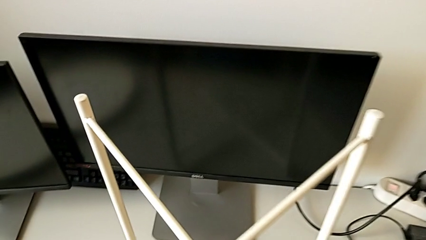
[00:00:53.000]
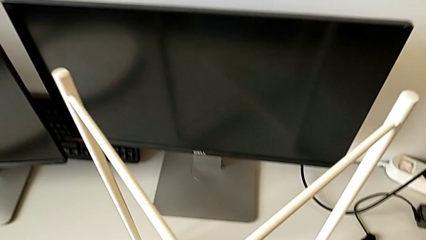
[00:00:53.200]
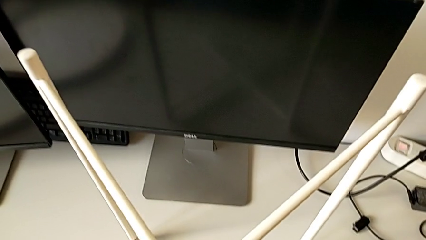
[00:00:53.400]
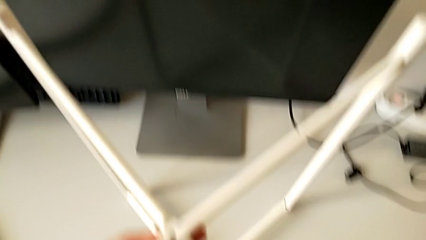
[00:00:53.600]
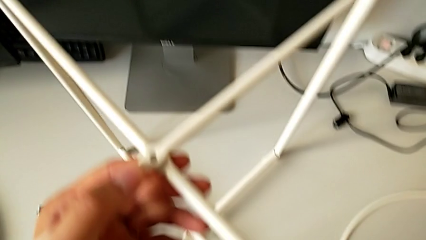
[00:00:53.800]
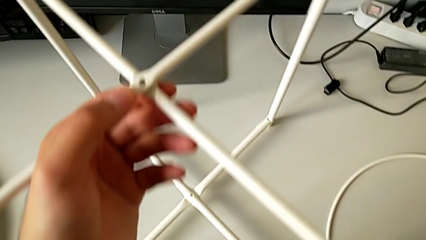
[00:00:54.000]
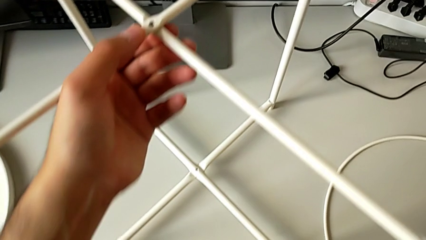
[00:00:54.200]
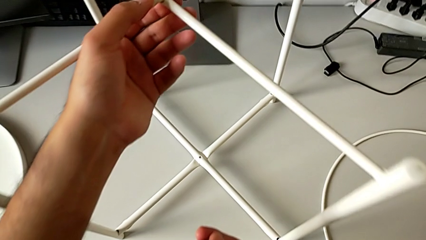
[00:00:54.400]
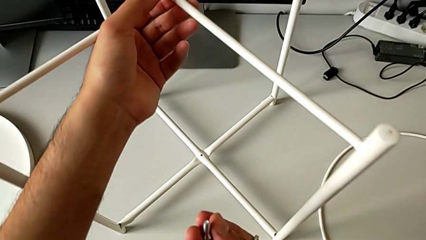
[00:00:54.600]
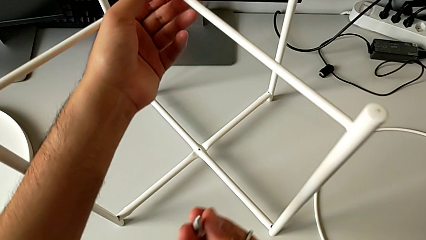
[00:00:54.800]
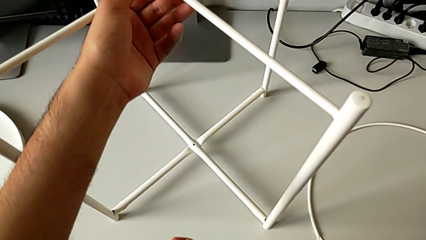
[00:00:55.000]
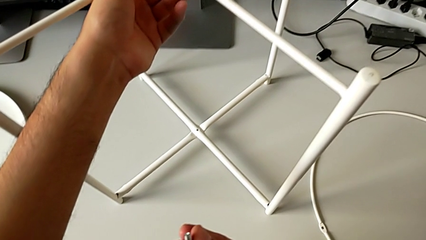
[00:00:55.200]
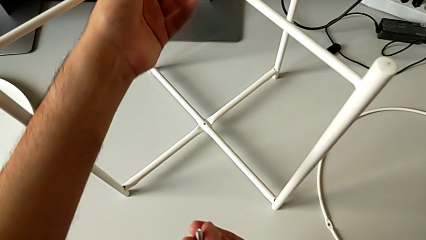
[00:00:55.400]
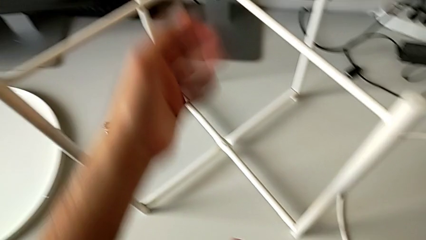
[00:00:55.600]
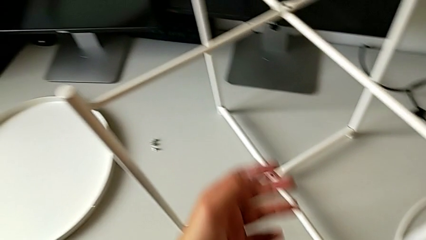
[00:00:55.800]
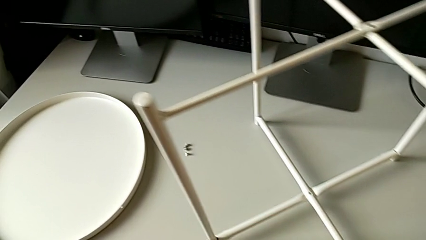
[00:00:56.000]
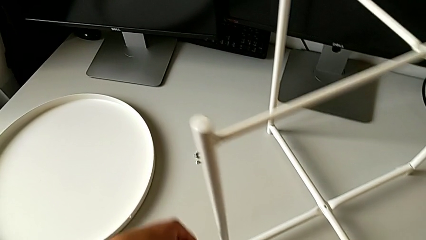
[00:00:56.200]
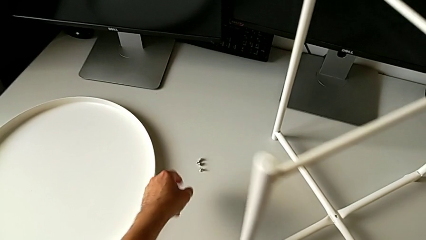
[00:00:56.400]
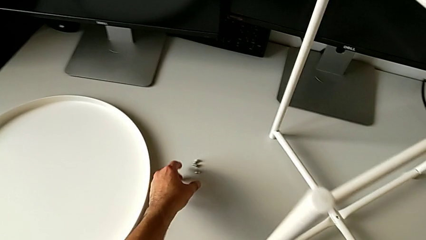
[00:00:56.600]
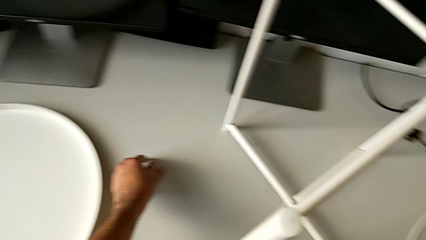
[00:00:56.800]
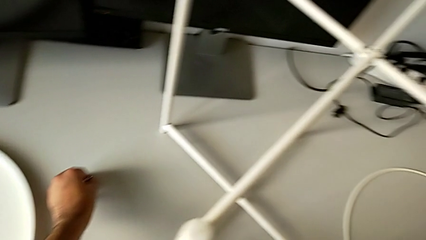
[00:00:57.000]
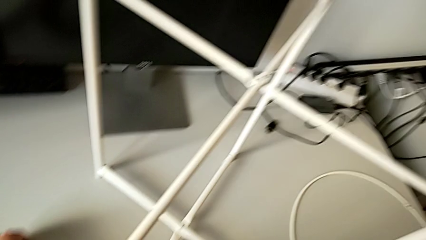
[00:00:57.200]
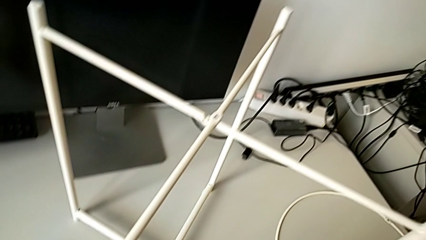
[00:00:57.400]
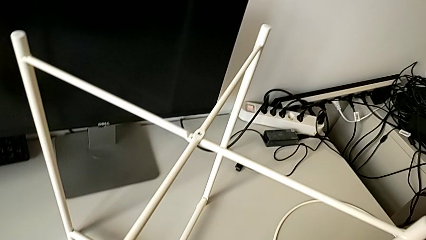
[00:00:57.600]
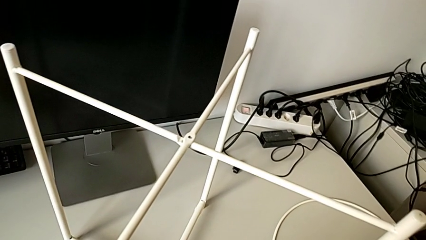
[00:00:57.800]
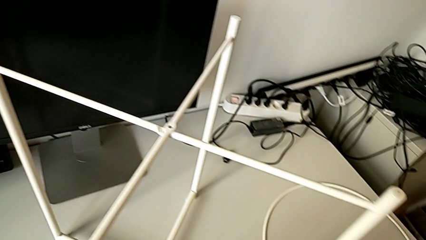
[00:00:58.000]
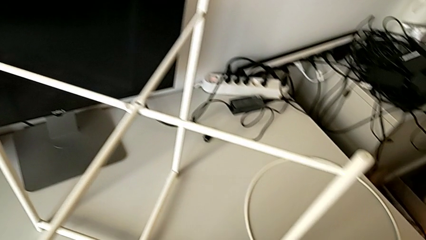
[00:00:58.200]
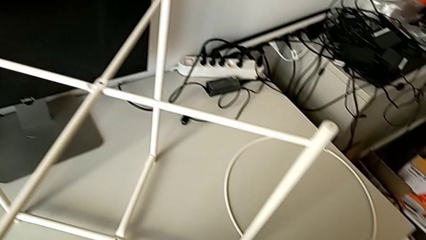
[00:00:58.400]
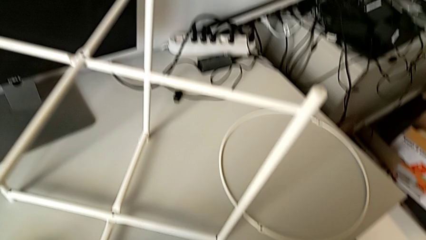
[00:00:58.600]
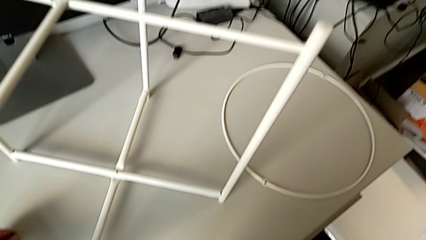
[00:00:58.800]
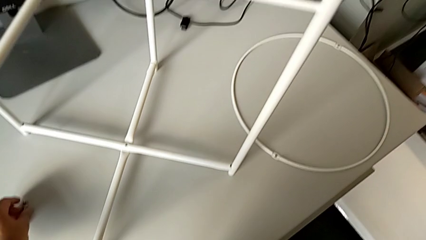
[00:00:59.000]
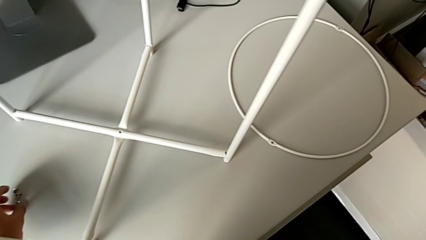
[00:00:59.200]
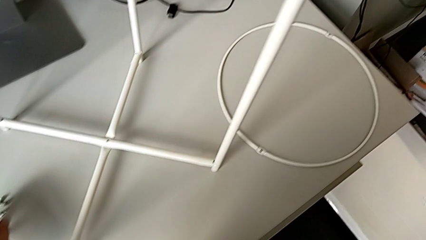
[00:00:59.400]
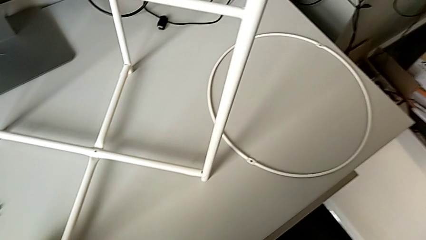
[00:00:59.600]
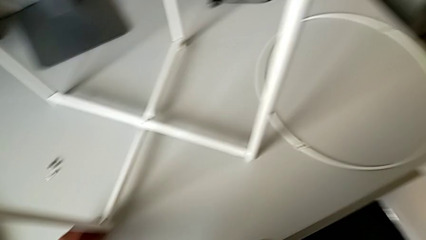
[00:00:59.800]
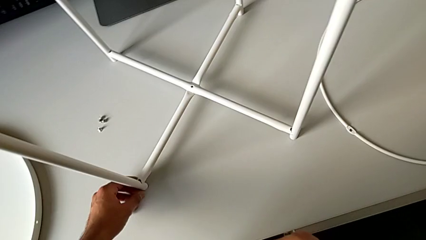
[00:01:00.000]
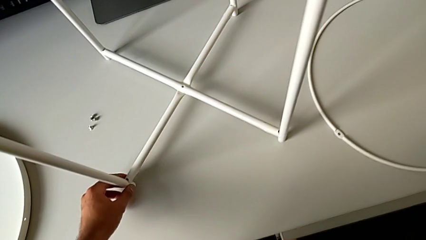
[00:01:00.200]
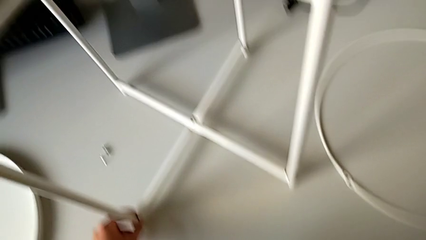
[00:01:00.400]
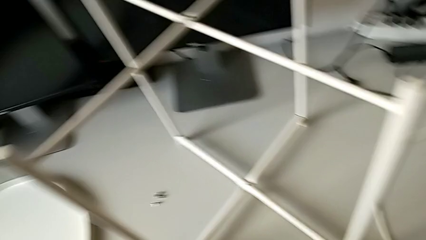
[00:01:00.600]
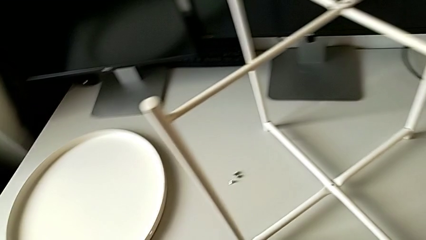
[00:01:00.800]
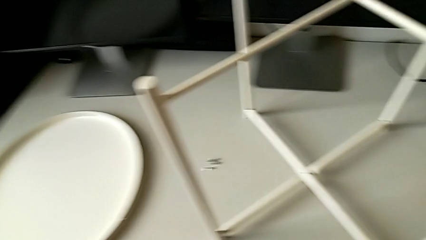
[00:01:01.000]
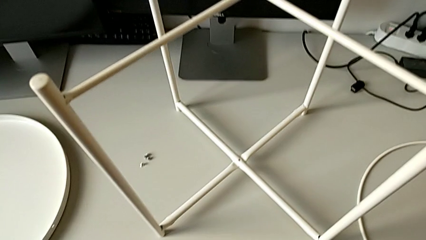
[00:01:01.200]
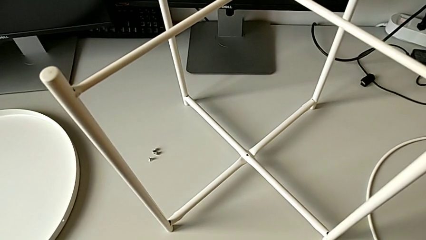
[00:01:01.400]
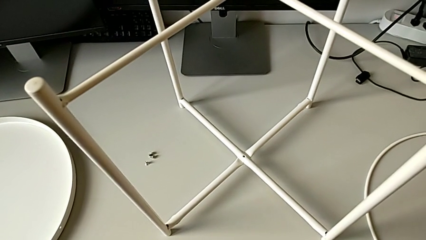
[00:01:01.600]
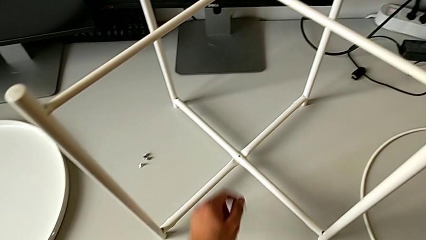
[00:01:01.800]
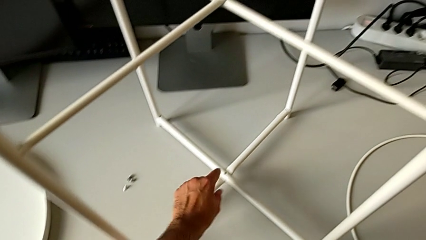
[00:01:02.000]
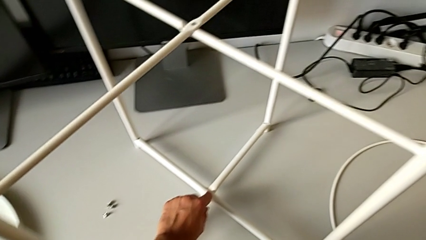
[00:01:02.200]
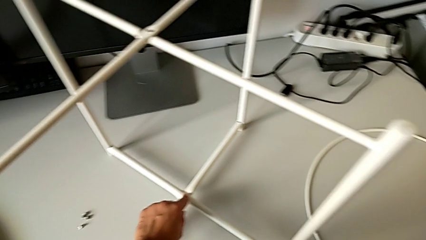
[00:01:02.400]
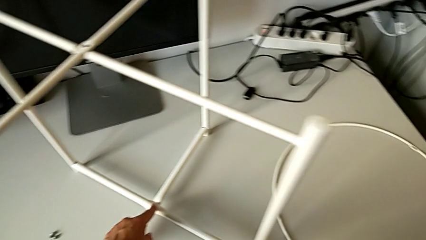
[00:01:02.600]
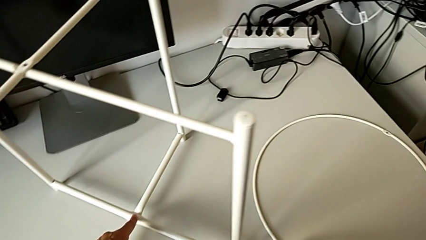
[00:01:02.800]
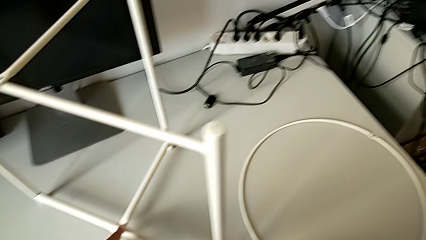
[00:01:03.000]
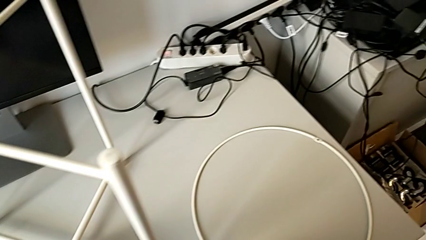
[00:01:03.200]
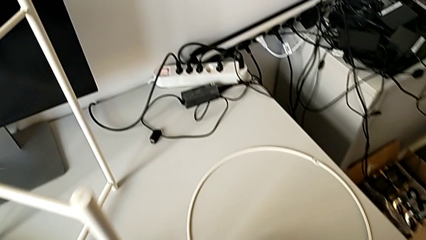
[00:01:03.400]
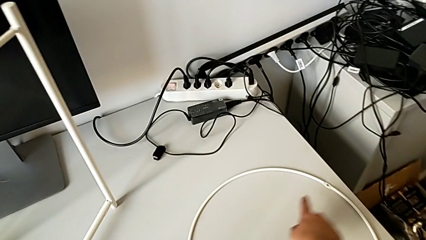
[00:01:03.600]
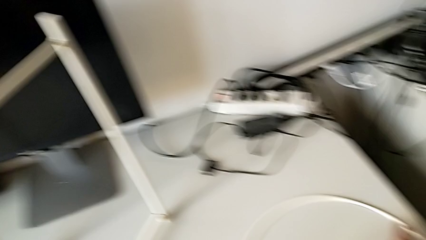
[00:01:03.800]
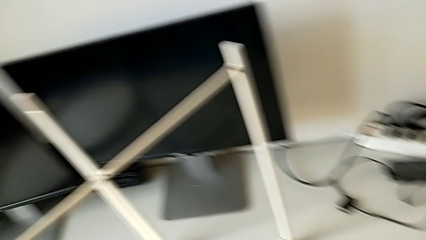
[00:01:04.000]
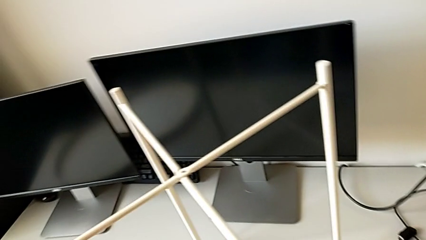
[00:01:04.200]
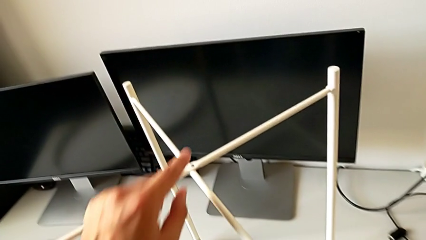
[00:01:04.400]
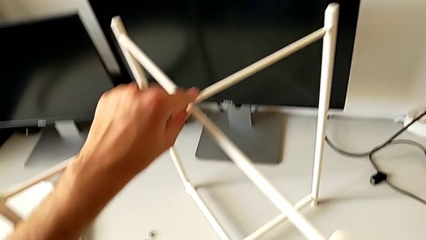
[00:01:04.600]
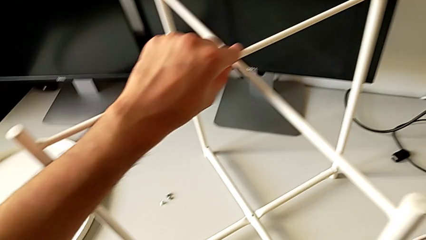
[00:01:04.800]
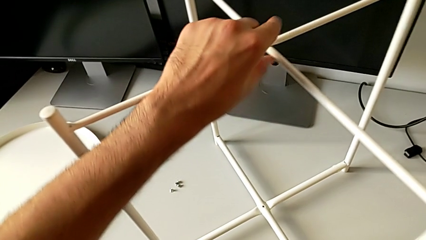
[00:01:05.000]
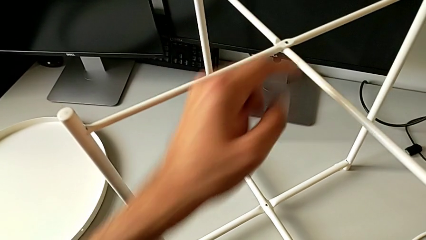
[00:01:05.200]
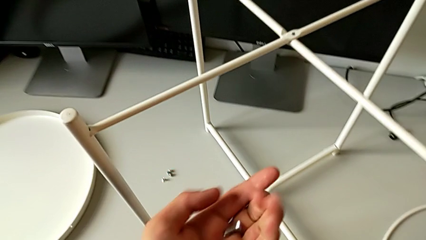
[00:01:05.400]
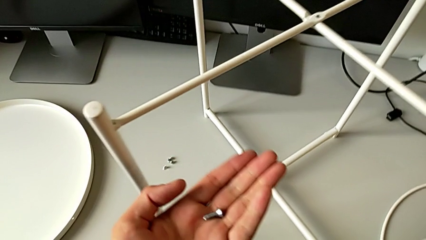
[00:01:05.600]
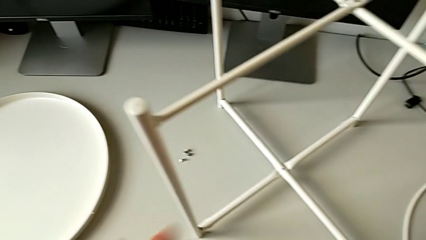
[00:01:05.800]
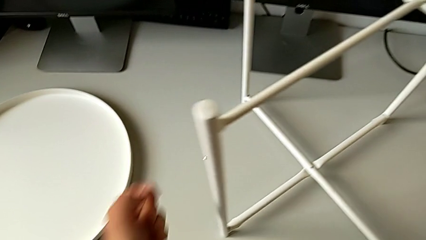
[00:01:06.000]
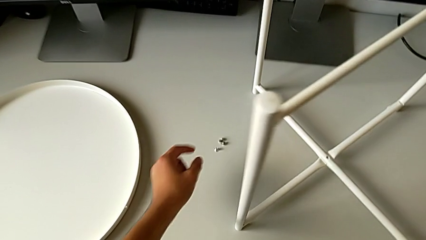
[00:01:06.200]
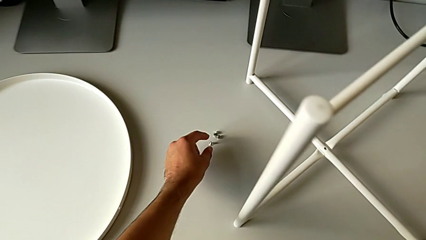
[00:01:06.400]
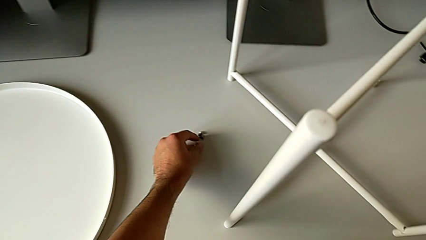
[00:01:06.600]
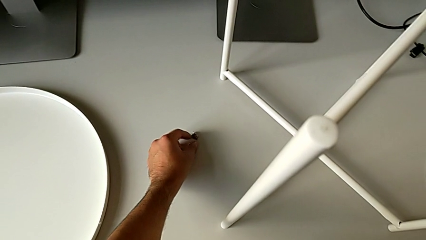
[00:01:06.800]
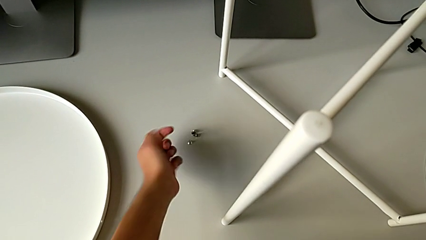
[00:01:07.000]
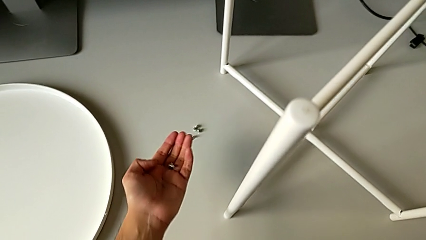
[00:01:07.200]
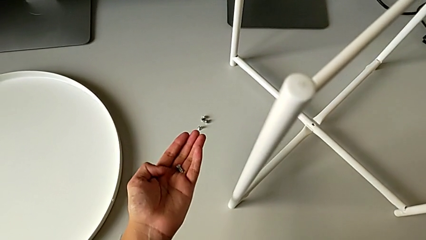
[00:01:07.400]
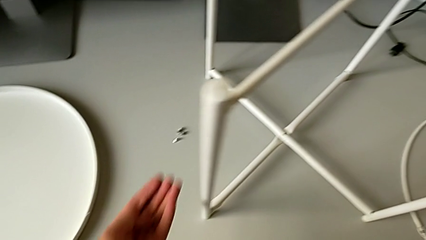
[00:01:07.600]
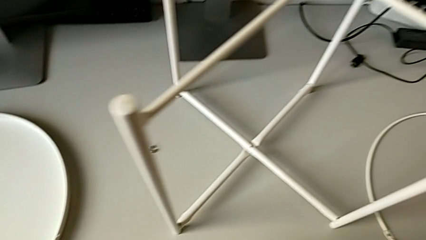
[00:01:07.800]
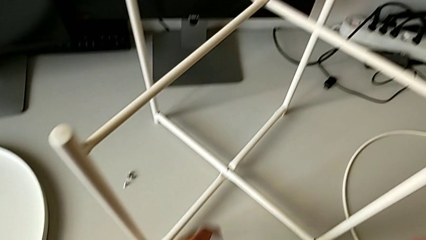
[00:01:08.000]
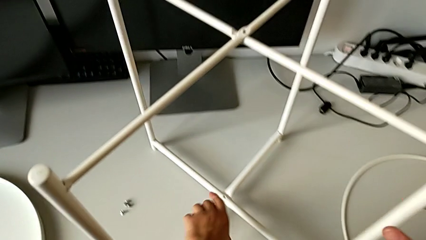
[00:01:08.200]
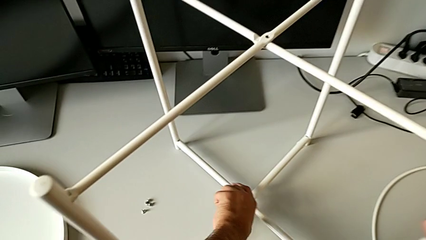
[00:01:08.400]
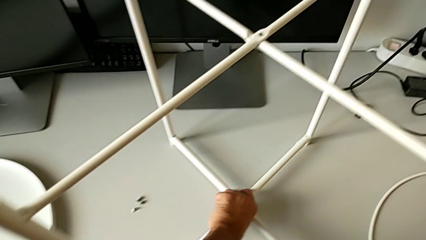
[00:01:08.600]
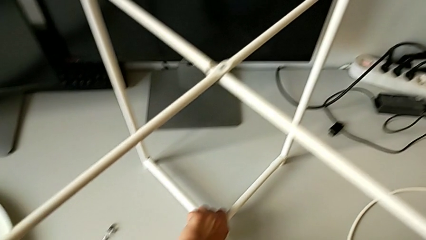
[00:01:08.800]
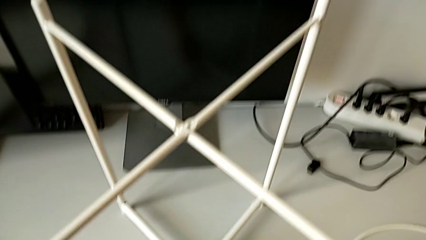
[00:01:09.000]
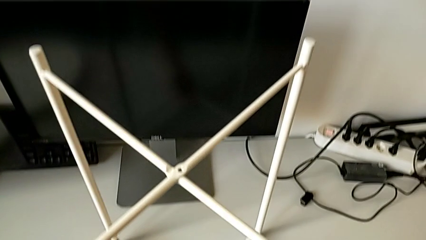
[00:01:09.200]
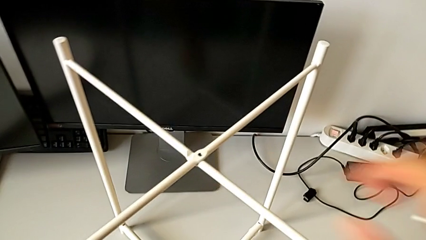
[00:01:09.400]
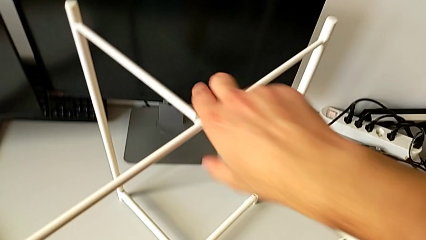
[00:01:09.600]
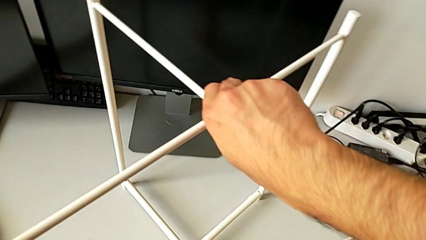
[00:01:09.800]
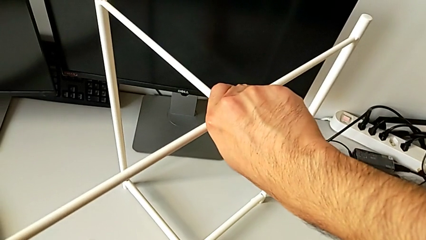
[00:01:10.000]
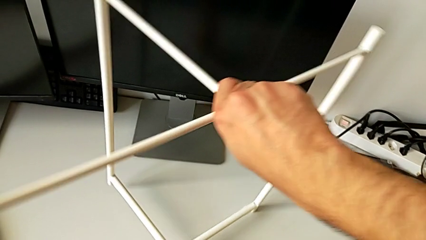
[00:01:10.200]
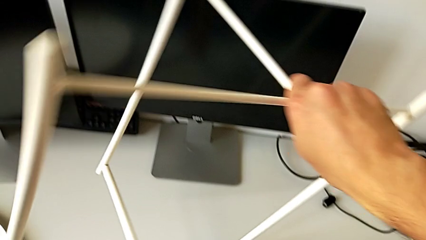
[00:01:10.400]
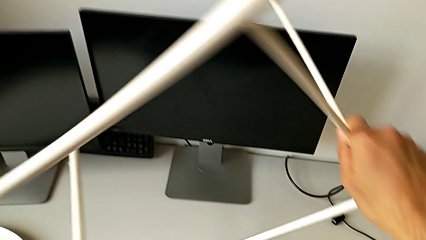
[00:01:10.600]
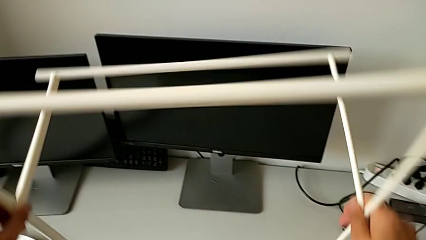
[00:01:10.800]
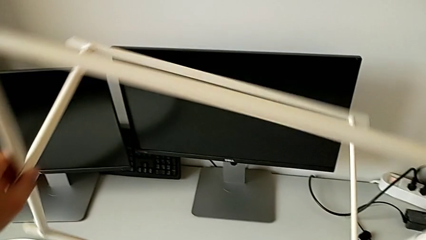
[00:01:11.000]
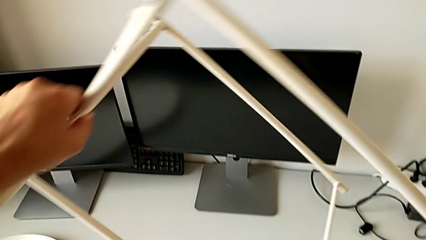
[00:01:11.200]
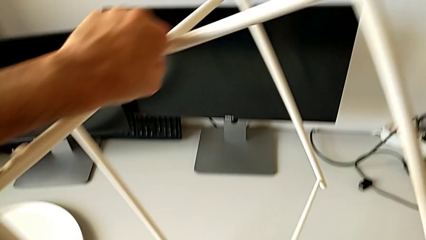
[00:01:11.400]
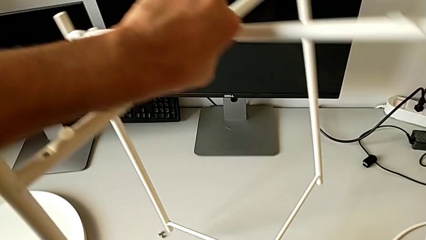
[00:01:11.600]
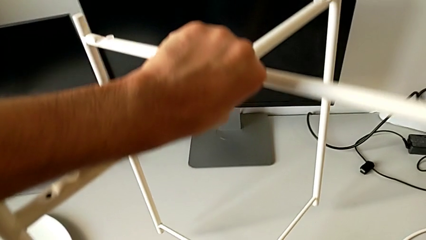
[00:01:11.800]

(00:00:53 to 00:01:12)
The camera wearer is screwing the top screw to join the legs. They align the leg, grab the hex socket head, place it, inspect the leg, inspect the hex socket head, grab the leg and rotate it.
